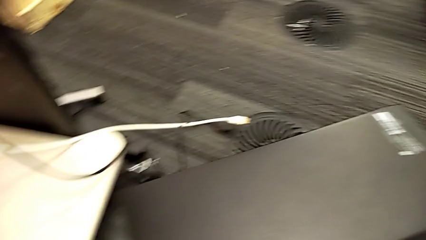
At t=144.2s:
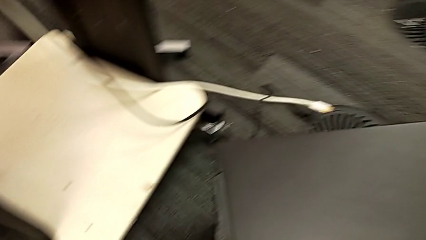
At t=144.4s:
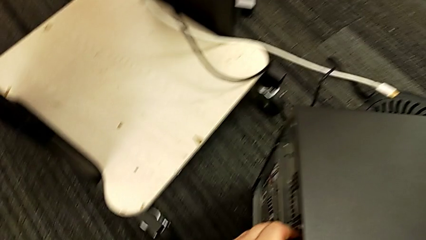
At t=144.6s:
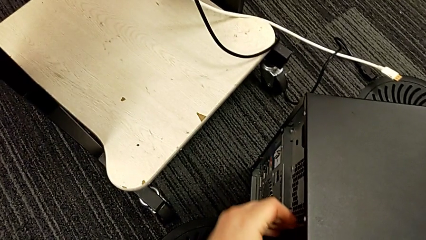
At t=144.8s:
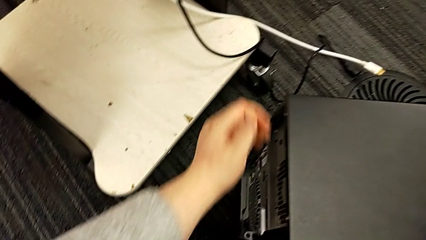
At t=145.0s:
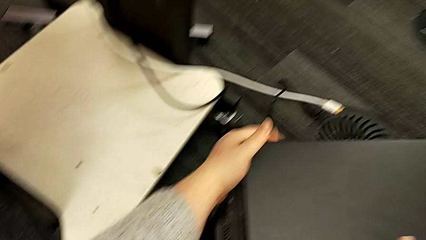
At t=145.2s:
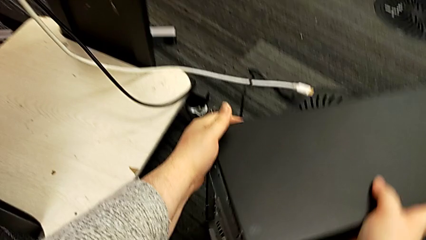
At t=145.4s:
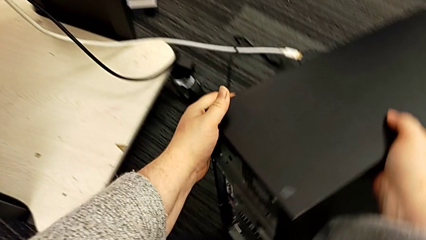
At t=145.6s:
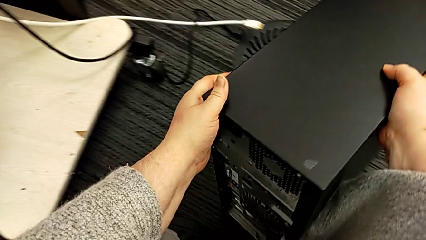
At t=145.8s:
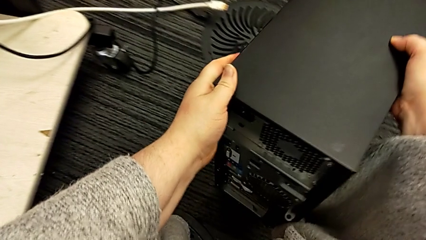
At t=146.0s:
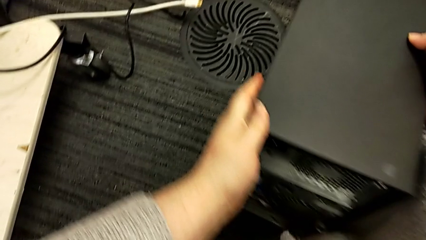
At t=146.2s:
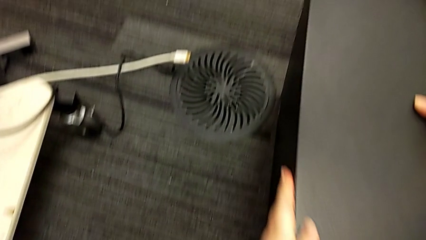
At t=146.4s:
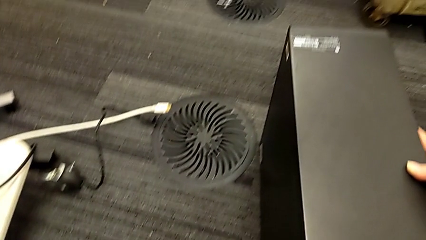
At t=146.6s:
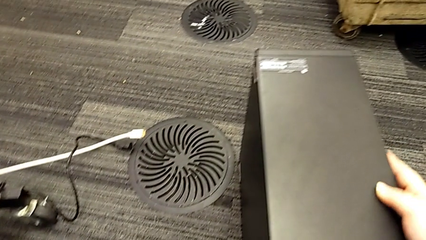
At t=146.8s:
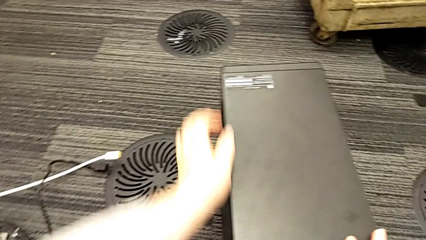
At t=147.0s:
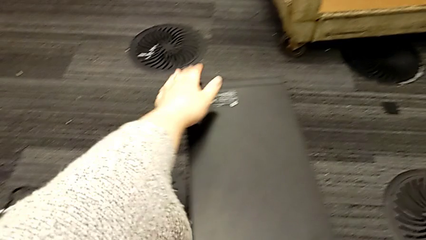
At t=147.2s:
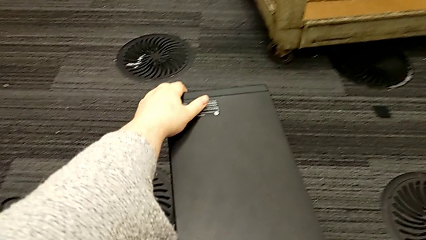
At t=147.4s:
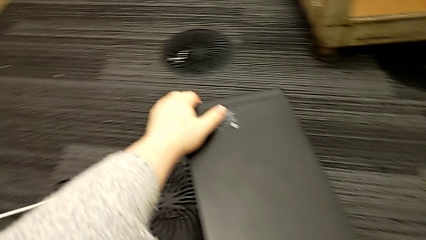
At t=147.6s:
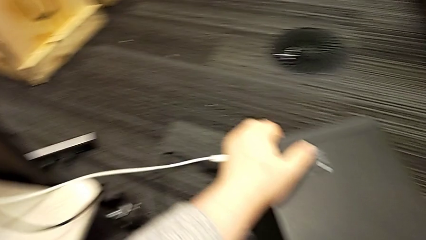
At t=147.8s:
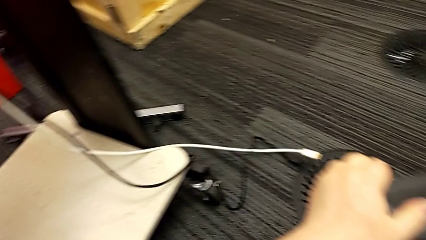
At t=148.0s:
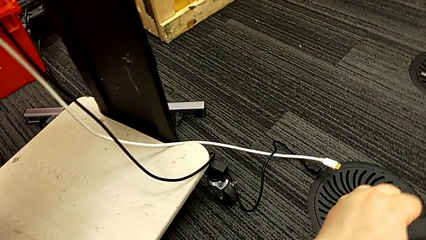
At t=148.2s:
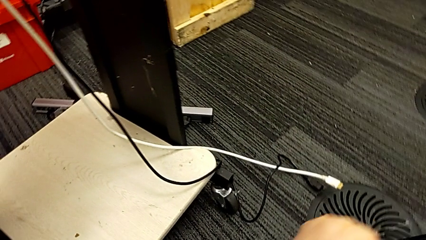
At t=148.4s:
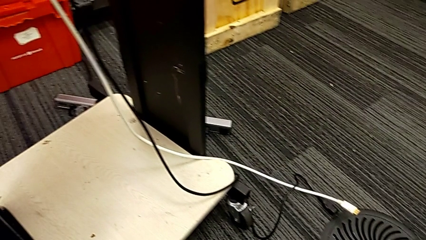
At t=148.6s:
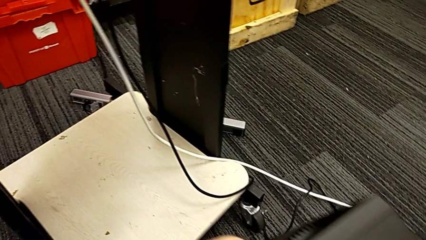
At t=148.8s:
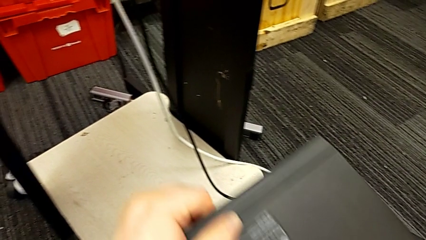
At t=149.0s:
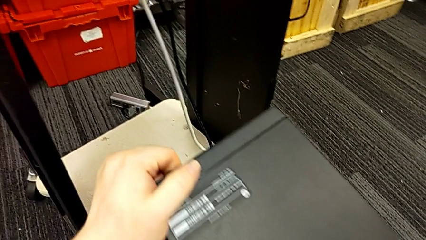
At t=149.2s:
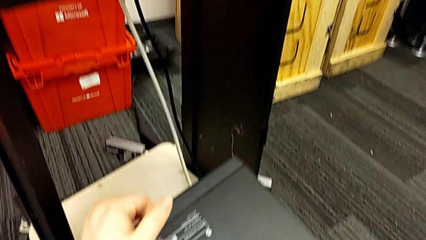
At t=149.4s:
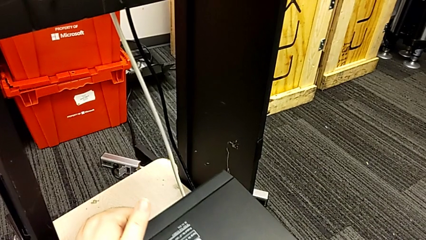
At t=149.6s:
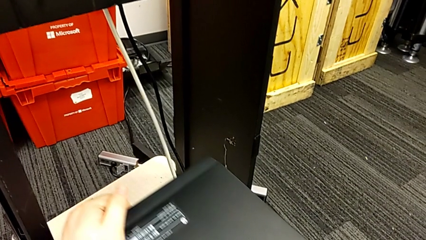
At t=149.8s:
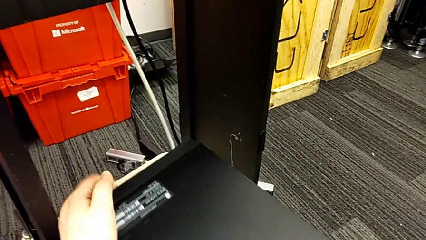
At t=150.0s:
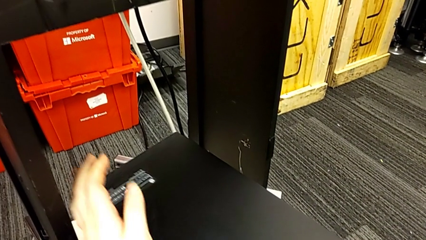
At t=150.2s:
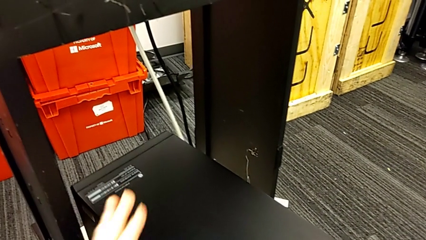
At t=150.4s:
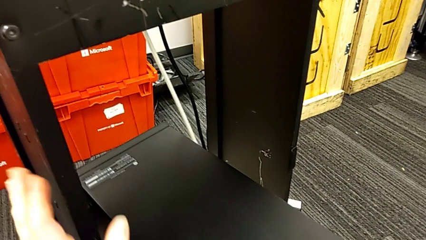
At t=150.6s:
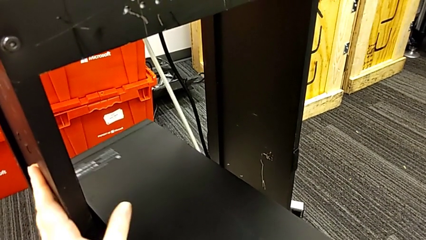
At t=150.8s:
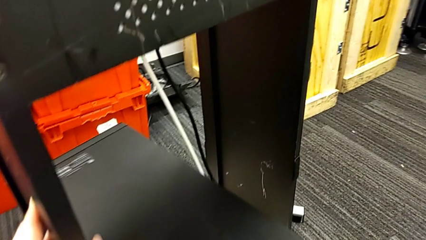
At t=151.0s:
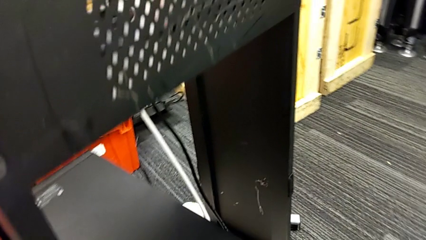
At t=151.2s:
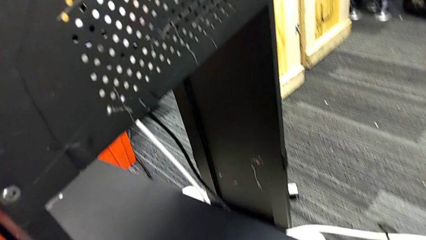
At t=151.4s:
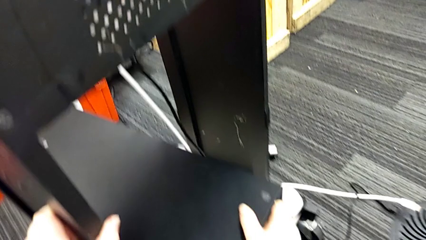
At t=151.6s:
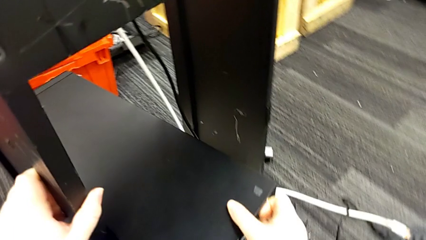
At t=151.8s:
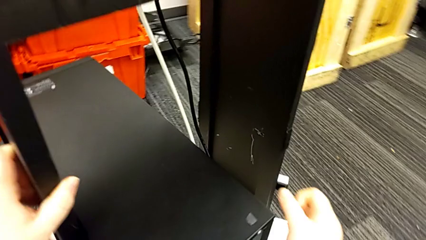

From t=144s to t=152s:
The camera wearer is putting the computer tower on the furniture. They rotate the computer tower, lift it, place it and push it.

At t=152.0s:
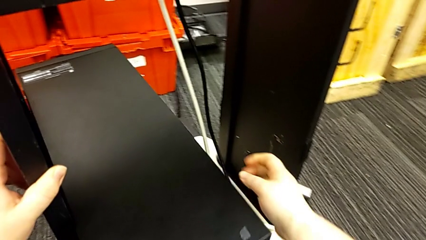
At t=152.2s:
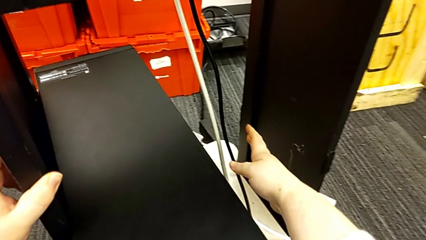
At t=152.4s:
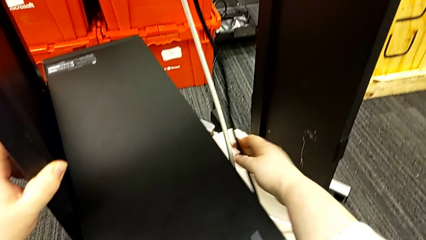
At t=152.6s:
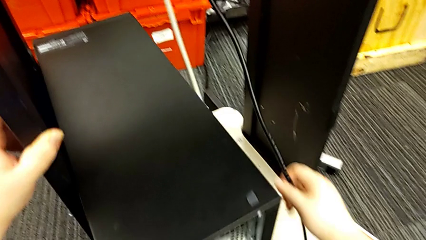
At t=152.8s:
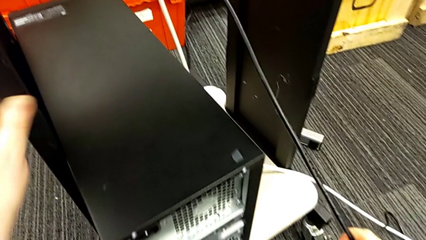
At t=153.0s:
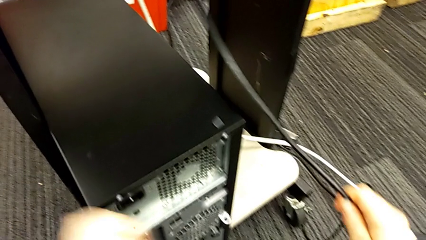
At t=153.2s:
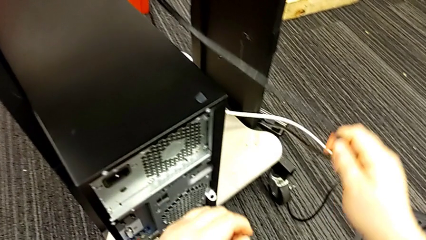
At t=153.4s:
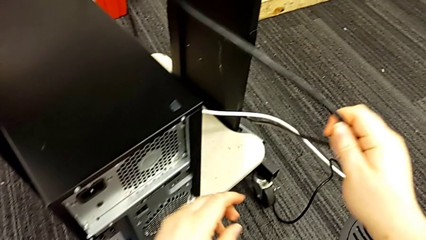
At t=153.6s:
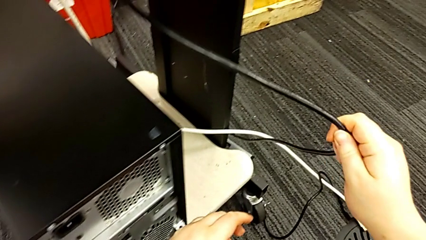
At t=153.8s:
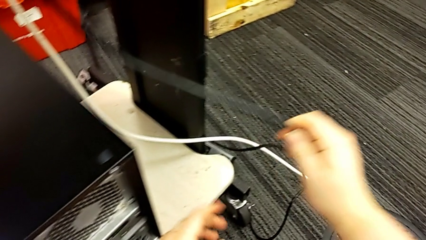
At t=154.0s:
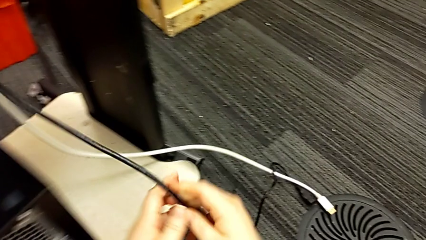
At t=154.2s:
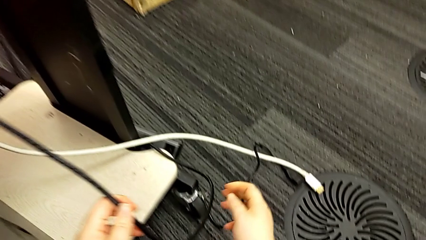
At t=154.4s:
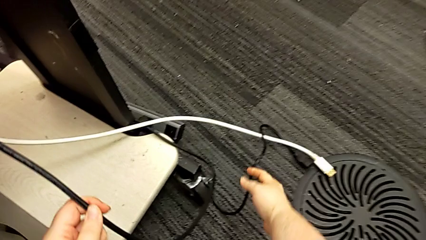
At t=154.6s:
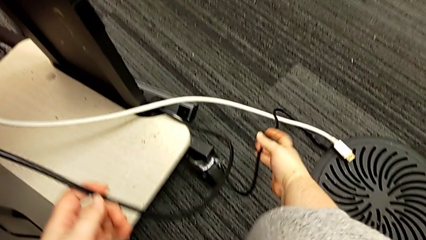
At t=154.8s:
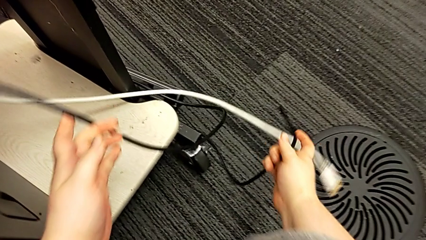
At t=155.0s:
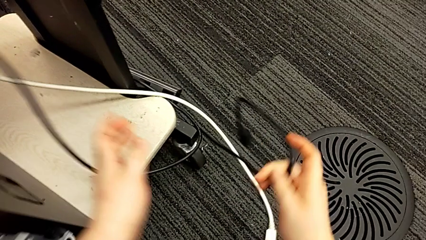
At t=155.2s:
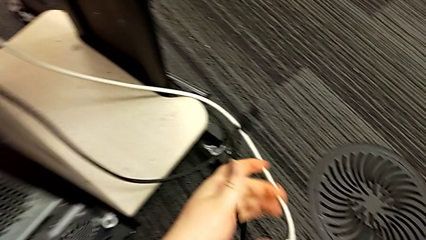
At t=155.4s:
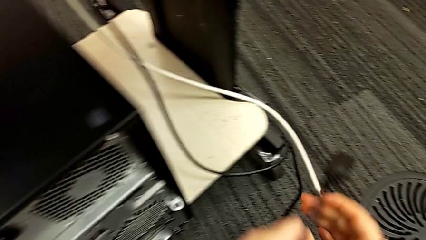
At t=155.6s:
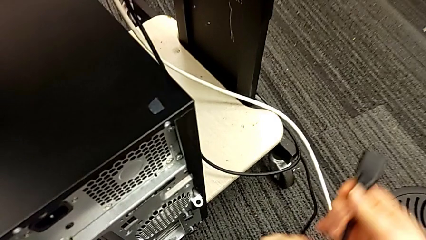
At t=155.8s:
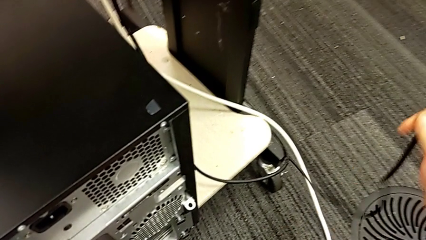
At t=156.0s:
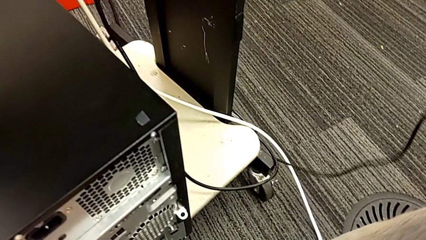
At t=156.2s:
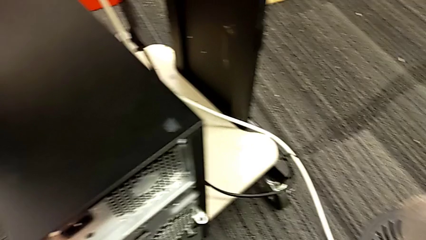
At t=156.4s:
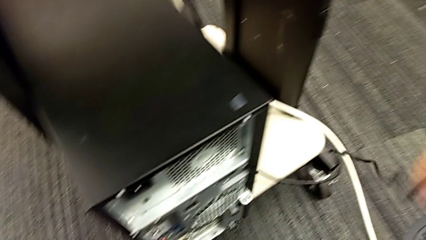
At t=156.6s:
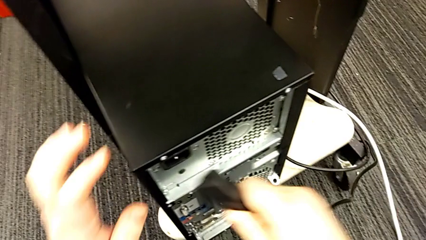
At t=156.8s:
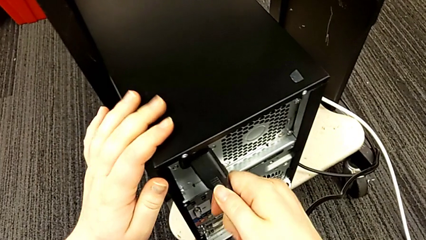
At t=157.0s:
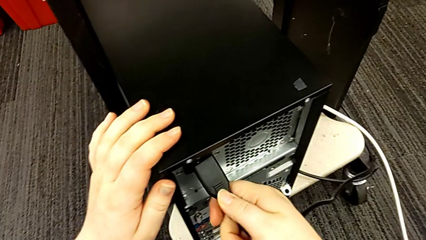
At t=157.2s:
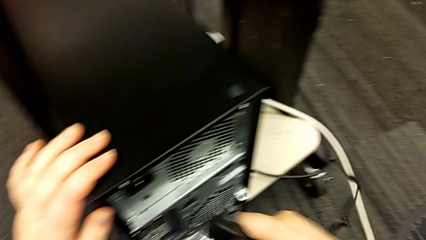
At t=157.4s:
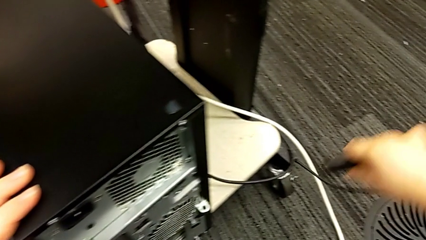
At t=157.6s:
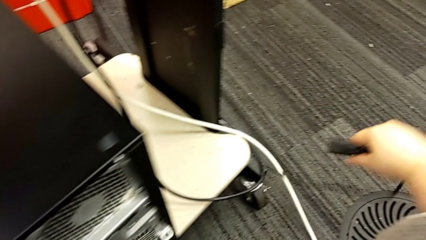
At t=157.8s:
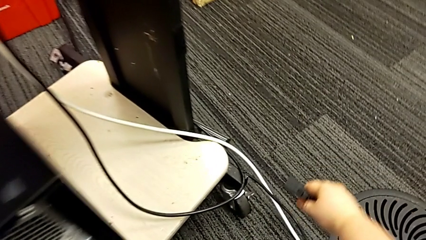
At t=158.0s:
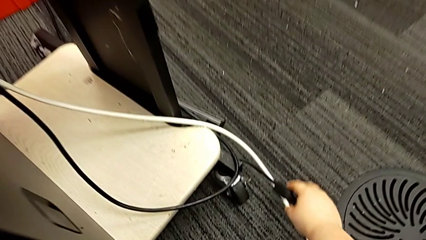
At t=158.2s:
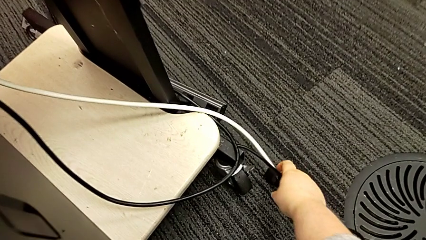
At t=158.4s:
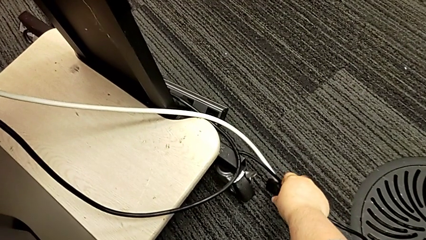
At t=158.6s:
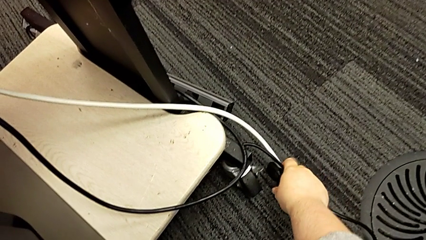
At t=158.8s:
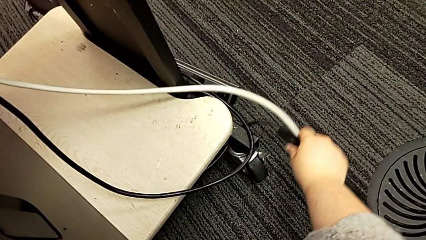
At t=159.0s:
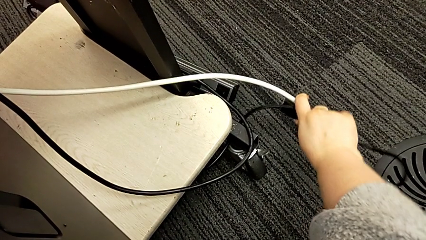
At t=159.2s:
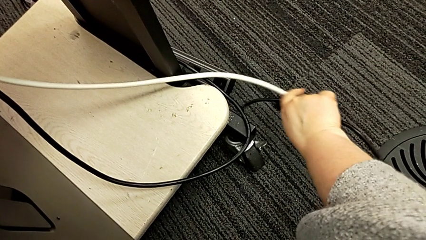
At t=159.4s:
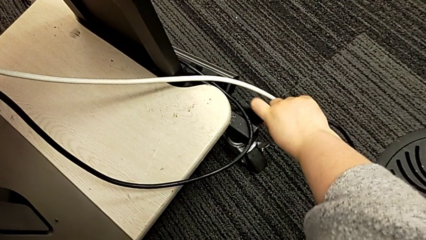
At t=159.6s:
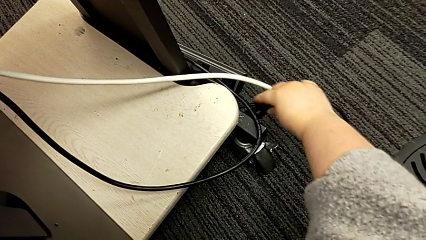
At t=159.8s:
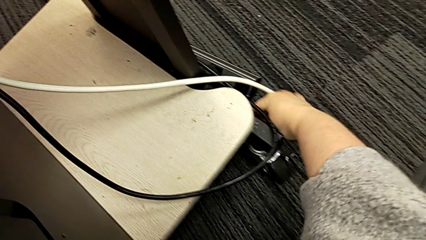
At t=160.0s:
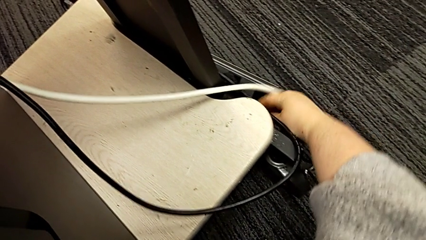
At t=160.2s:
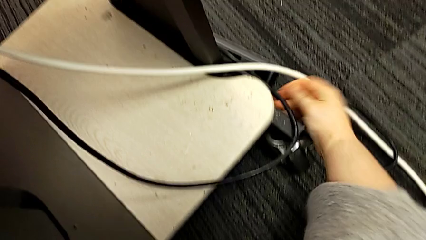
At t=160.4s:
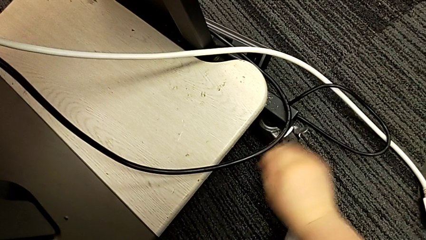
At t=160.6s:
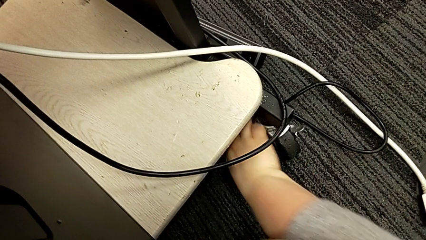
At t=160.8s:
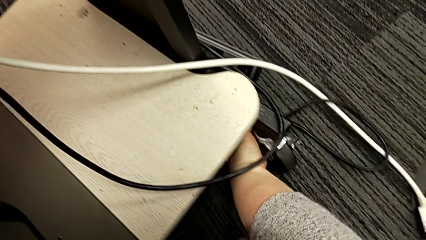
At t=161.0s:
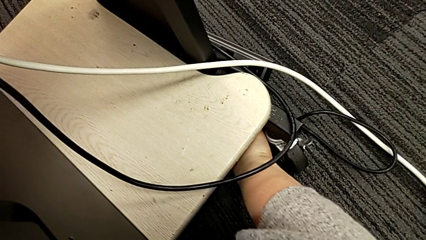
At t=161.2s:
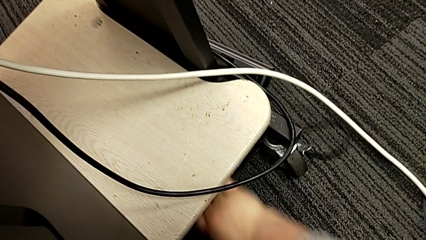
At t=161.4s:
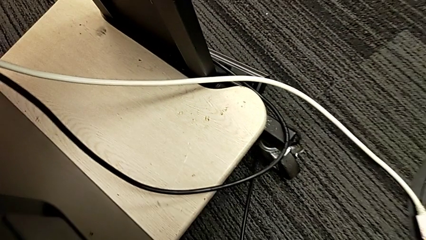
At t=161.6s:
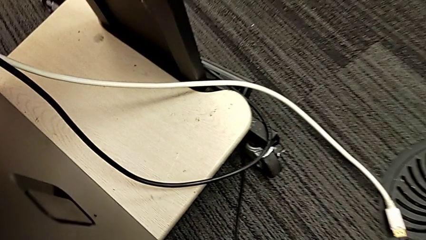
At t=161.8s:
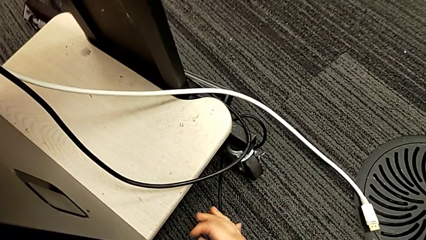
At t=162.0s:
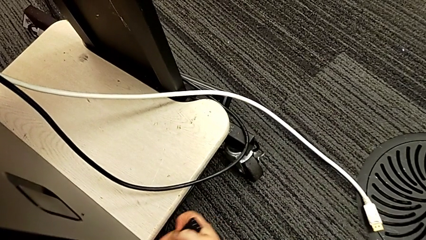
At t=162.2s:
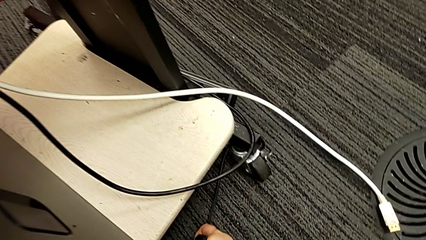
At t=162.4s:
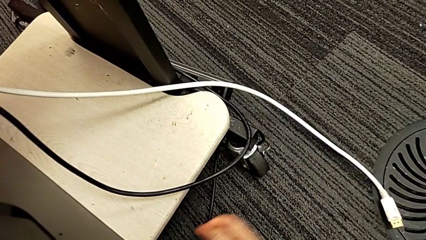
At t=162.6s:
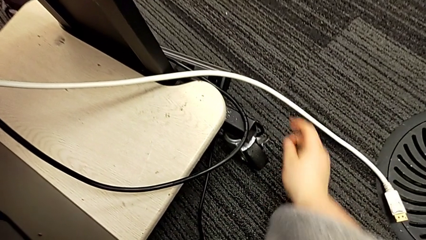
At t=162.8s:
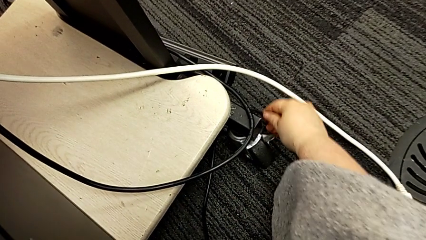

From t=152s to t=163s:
The camera wearer is plugging the power supply and HDMI cables. They grab the cable power supply, place it and grab it.
